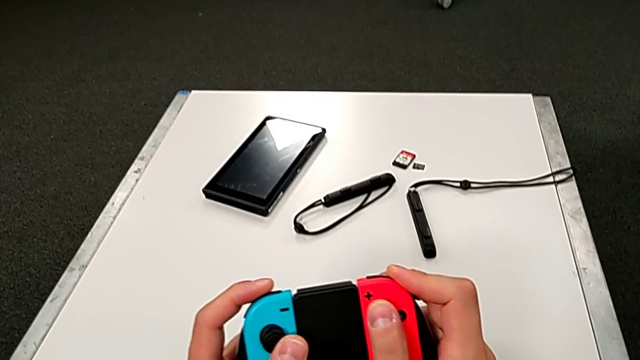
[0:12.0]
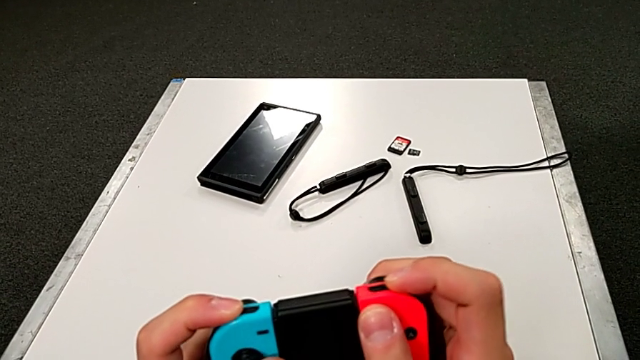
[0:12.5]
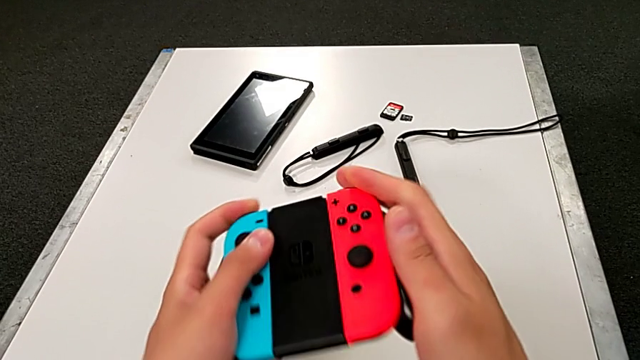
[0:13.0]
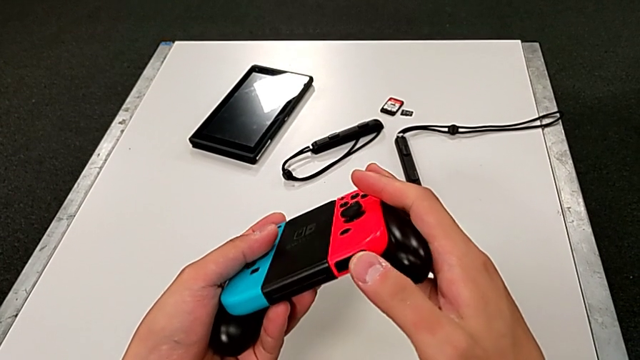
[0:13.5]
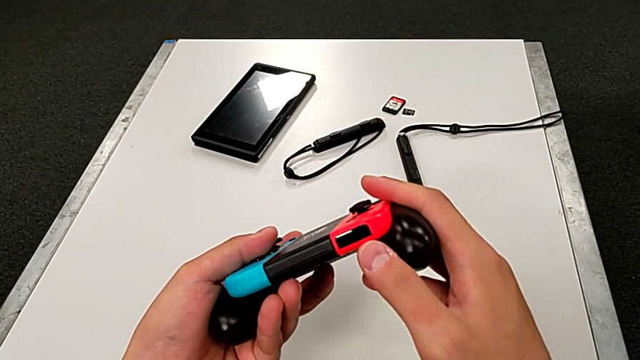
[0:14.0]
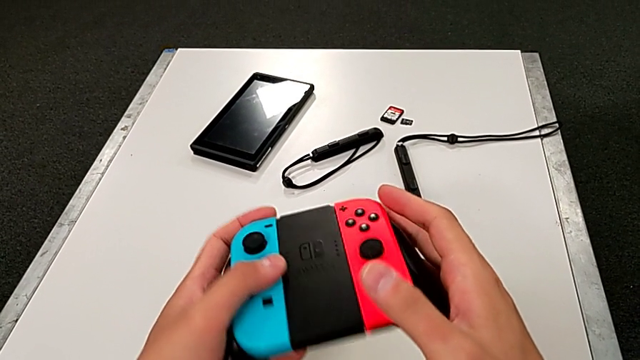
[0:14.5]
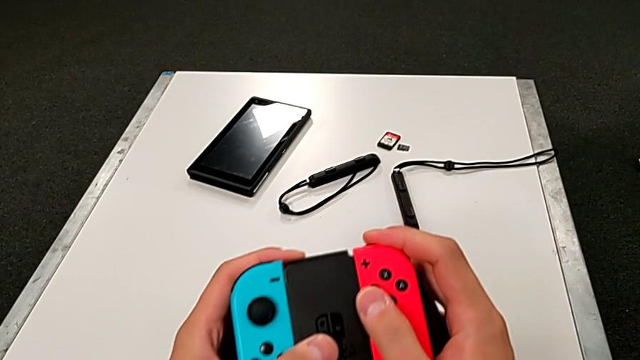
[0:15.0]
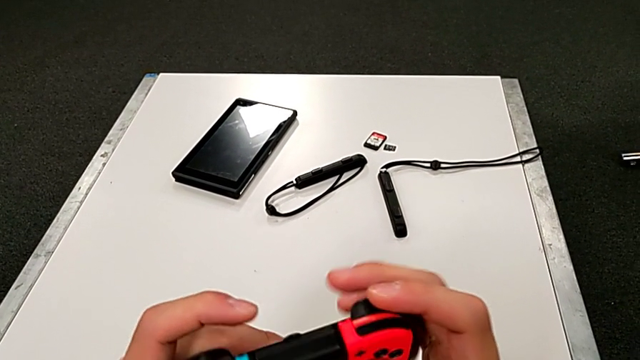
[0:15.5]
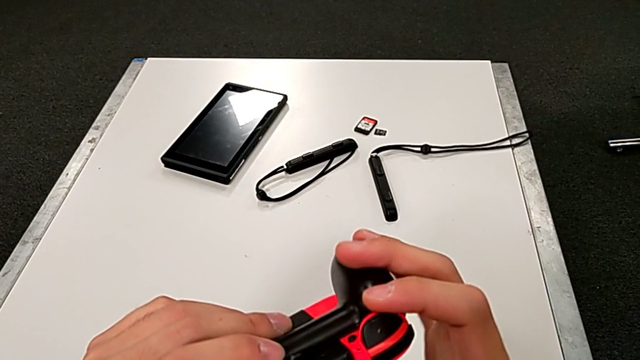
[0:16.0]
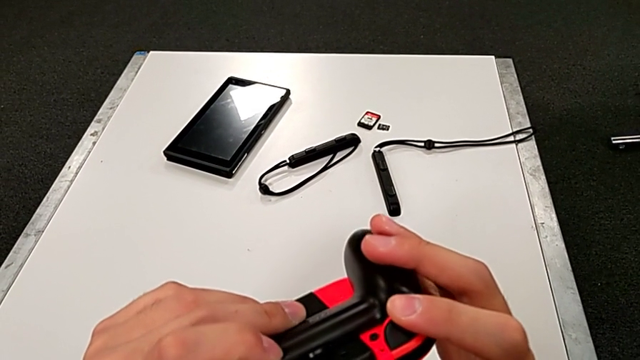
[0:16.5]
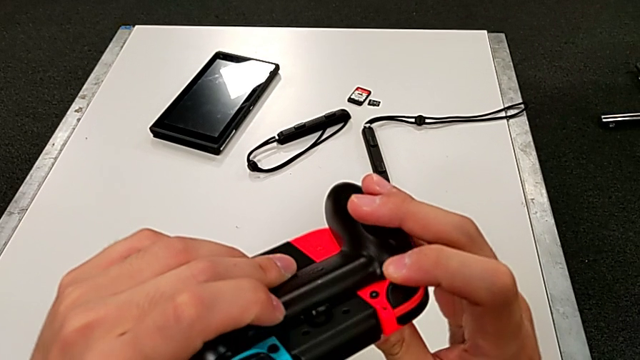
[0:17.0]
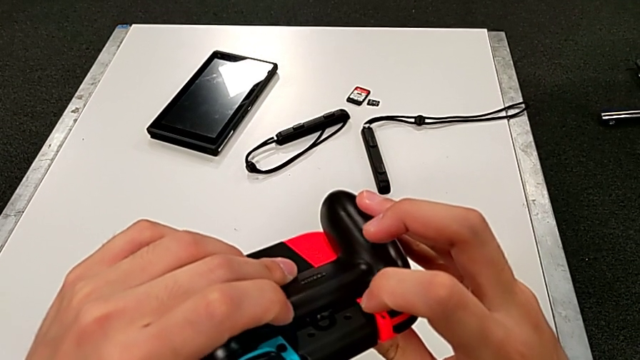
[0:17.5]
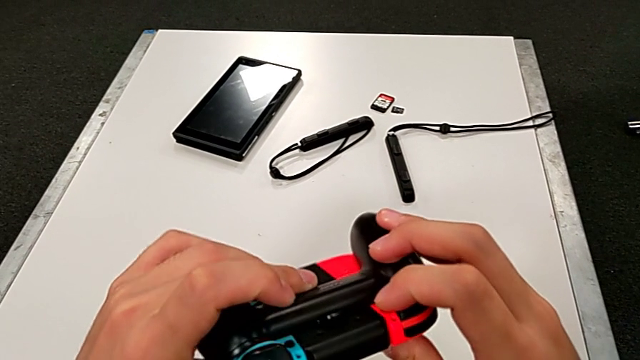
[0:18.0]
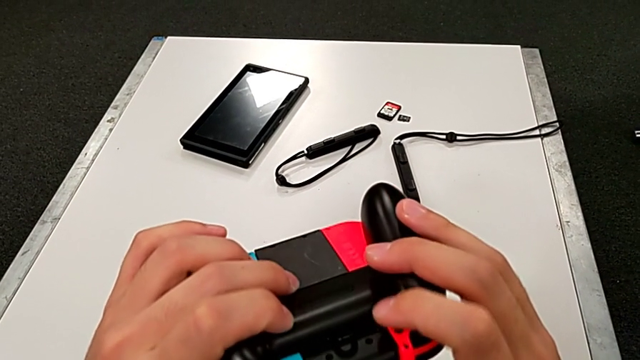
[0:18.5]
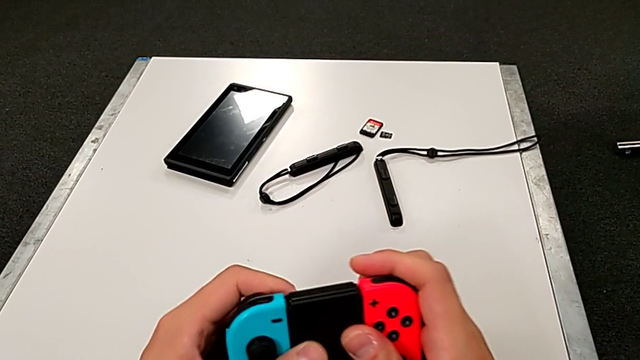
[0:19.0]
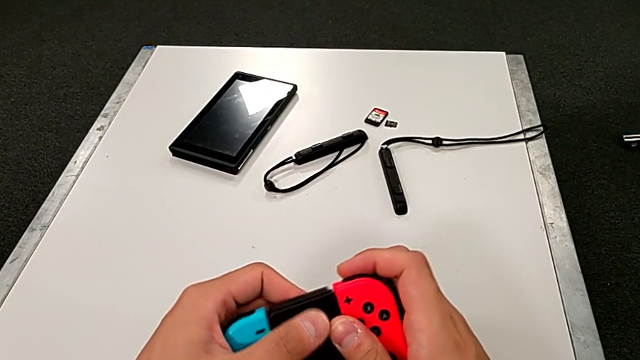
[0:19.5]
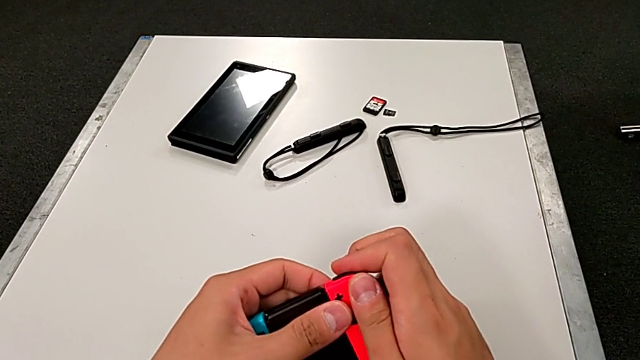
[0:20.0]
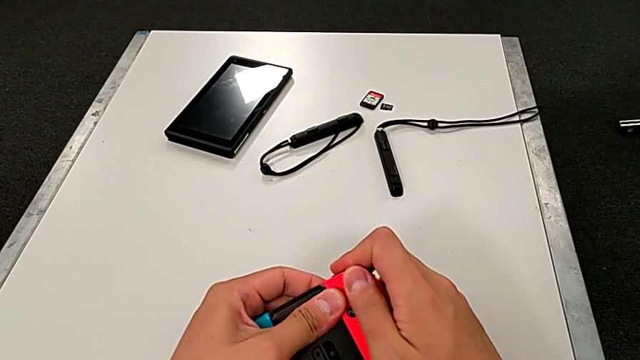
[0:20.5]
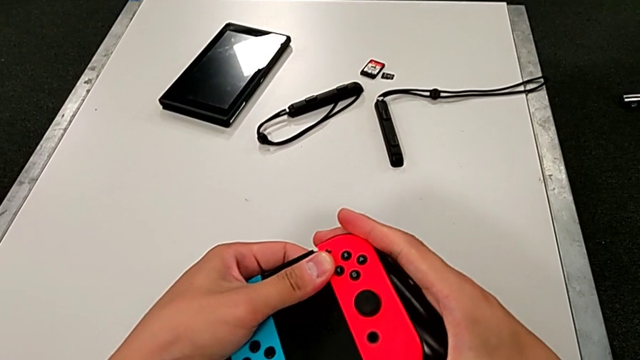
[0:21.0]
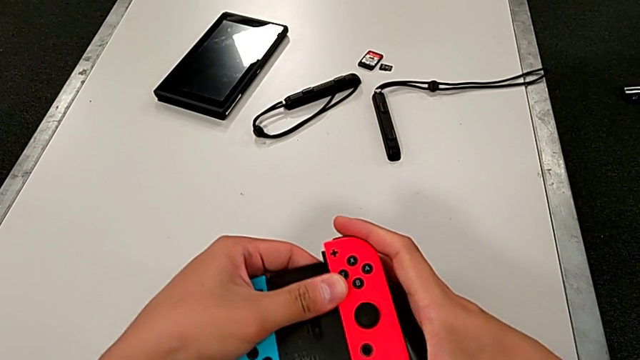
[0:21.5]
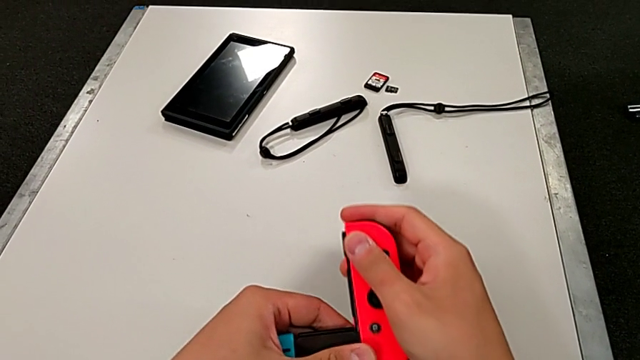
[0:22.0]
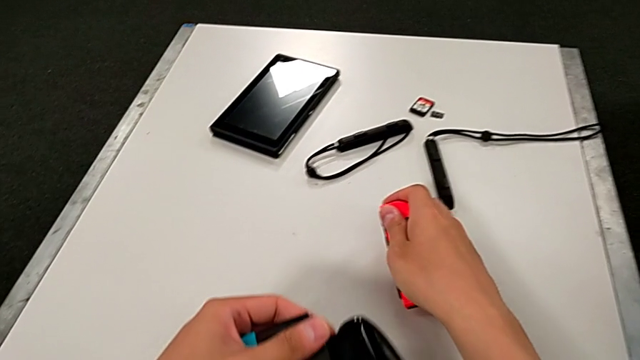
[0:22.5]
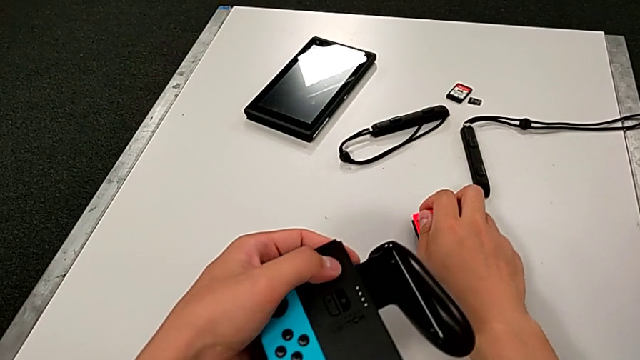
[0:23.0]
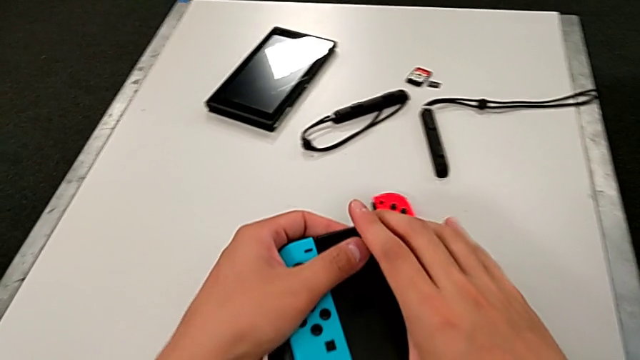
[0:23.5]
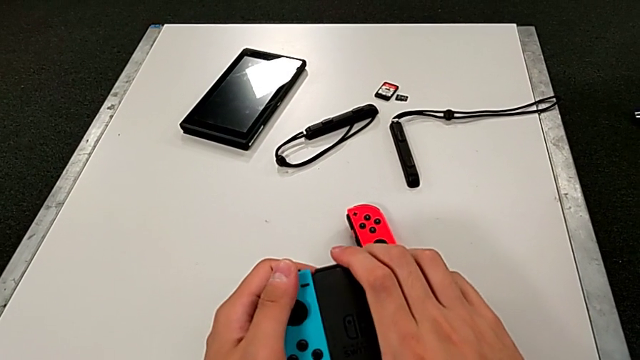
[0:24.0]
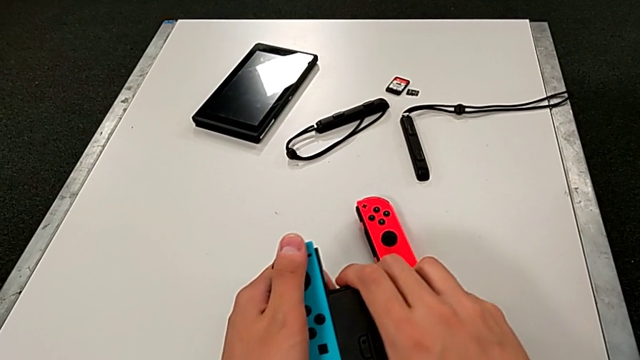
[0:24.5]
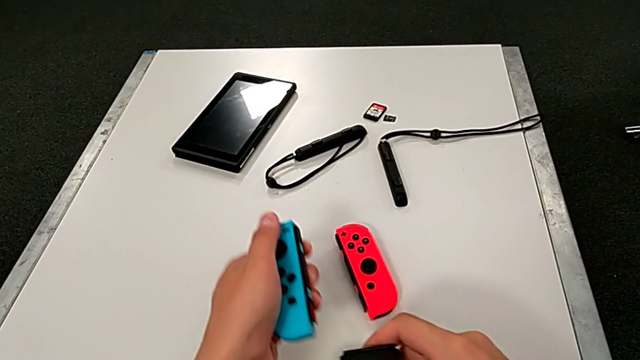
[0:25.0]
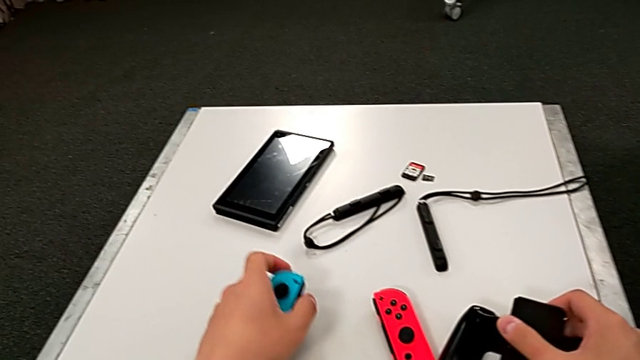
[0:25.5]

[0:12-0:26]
The camera wearer pulls the controllers out of the handheld. They inspect the Joy-Con controller, press the black button, slide the red Joy-Con controller, place it and slide the blue Joy-Con controller.

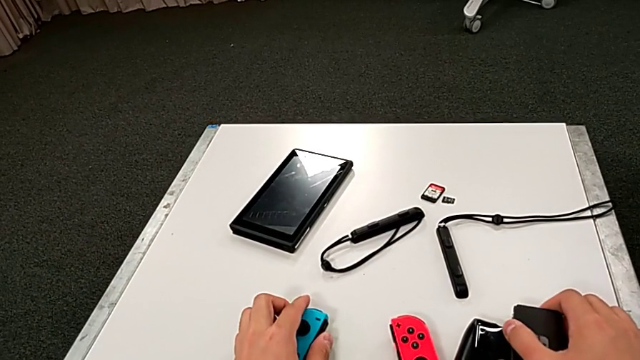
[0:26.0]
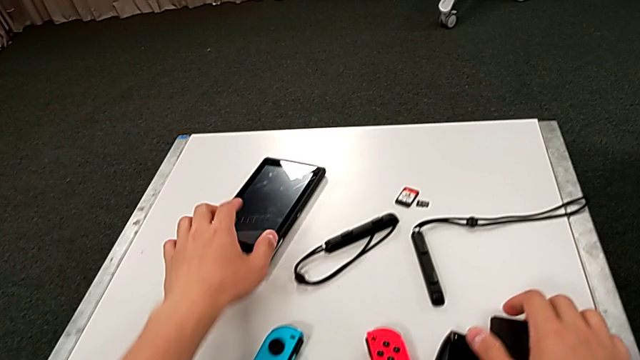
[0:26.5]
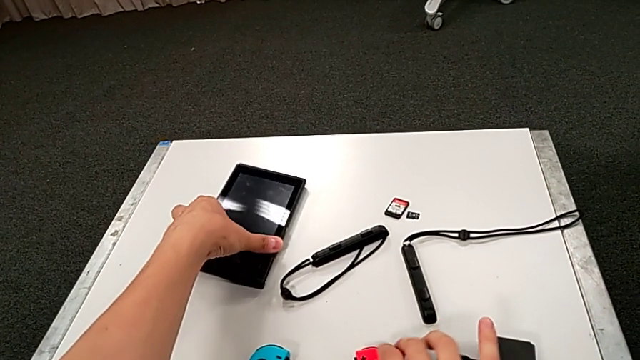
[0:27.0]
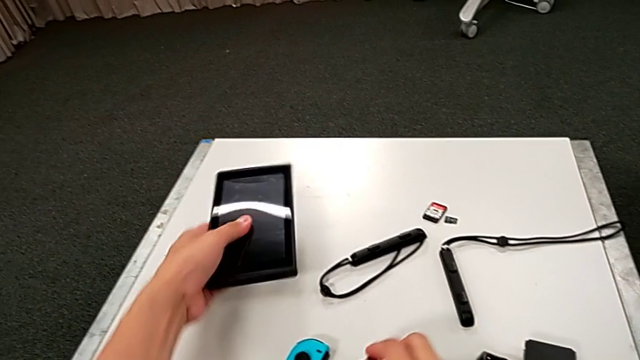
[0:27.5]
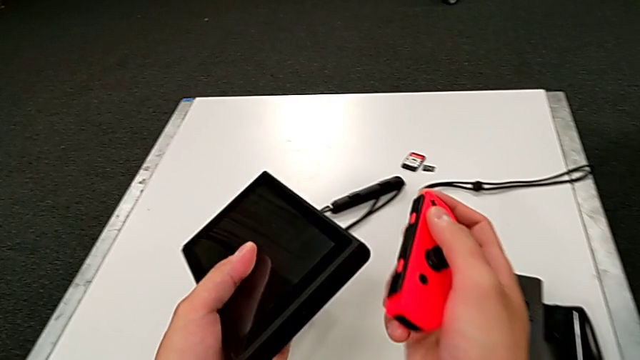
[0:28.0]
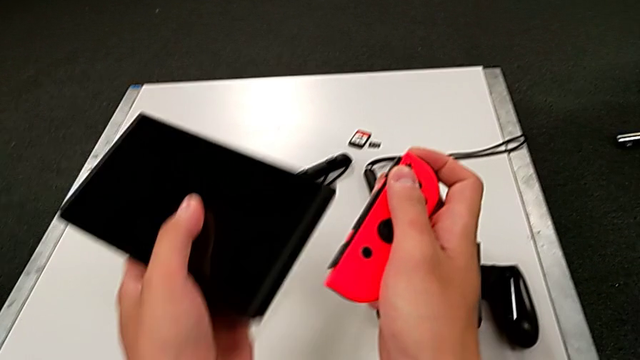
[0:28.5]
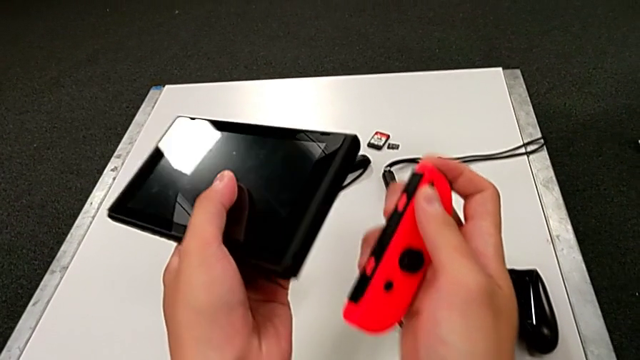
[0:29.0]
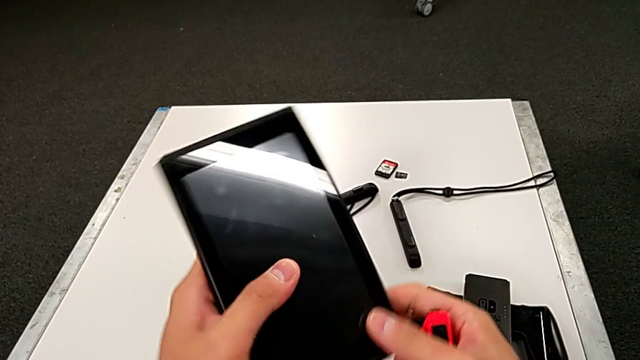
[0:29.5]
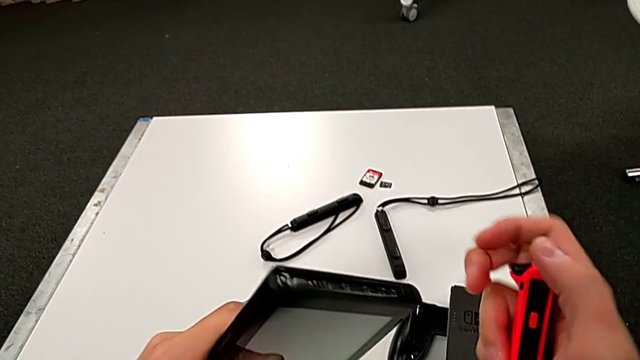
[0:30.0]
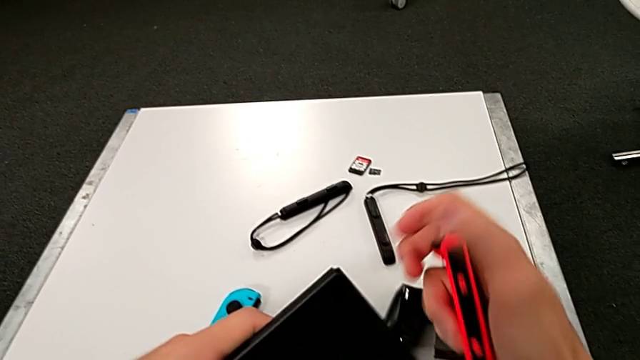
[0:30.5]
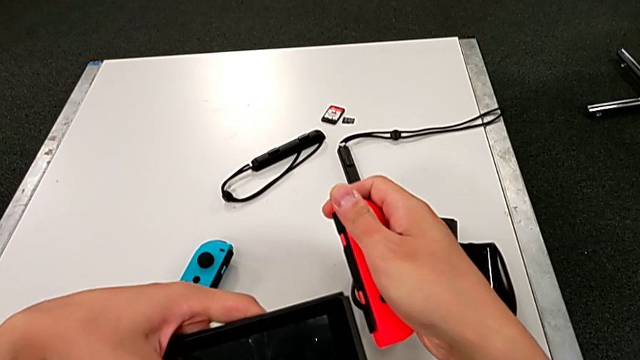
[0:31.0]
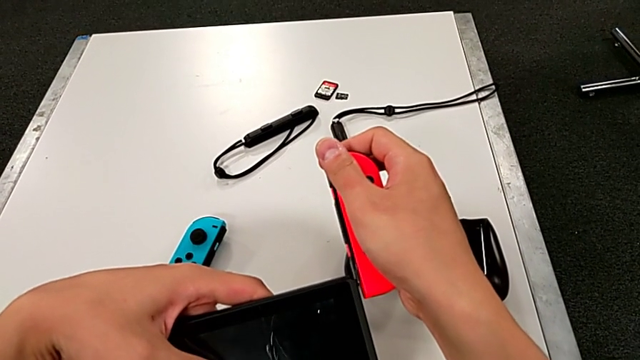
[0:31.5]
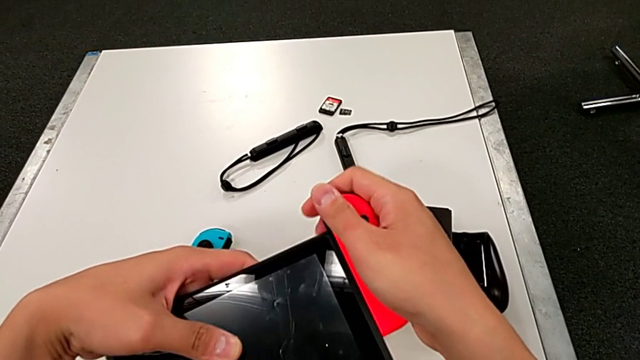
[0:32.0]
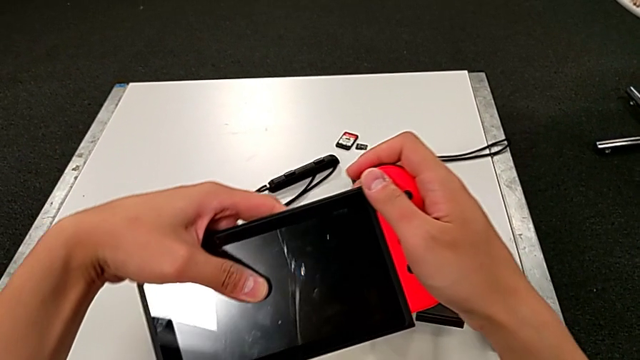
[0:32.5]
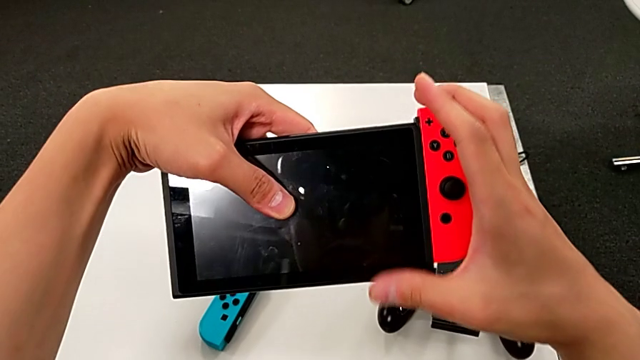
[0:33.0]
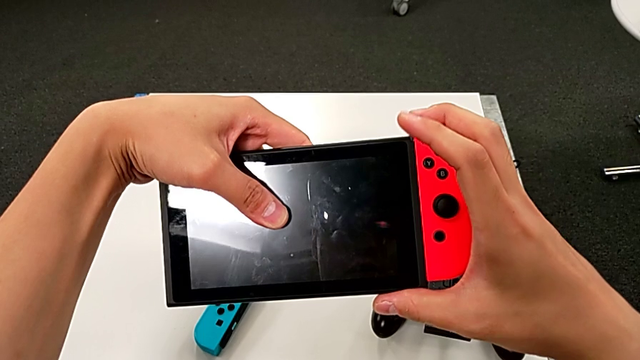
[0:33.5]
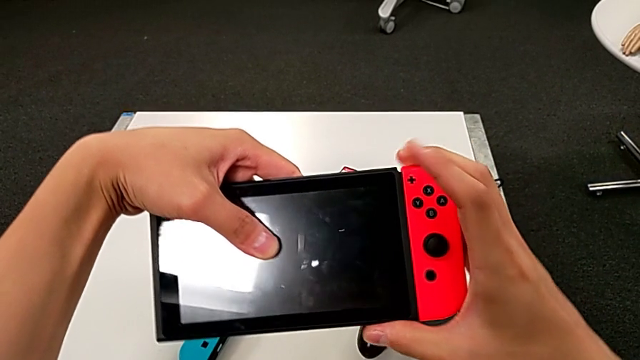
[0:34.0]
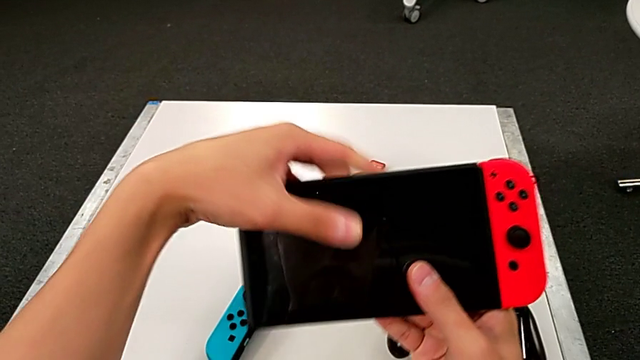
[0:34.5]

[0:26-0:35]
The camera wearer is placing the controllers in the Nintendo Switch. They grab the Nintendo Switch, rotate it and slide the red Joy-Con controller.
